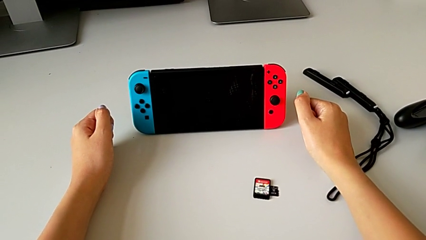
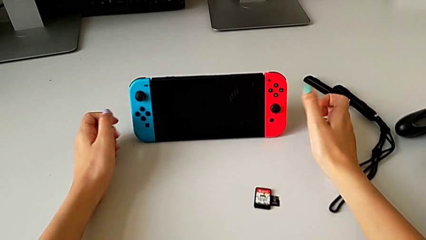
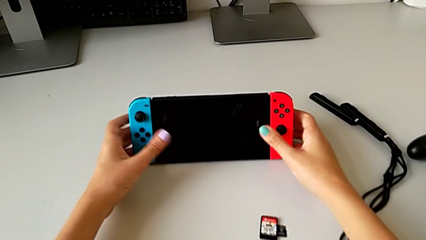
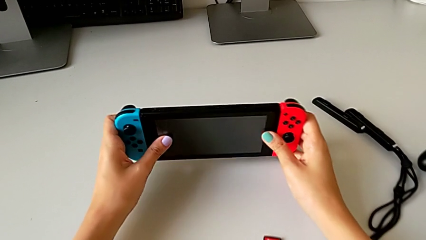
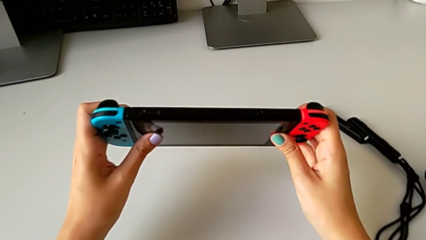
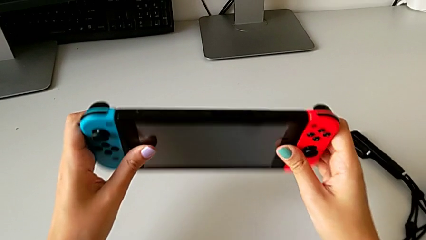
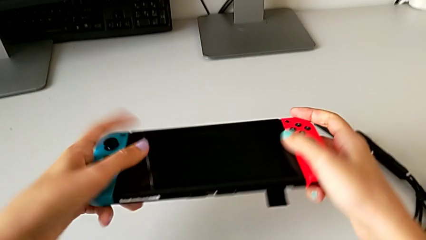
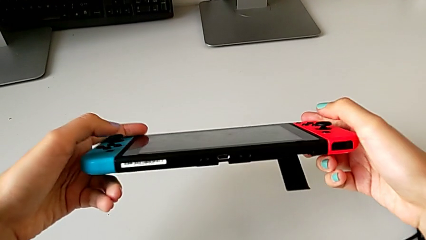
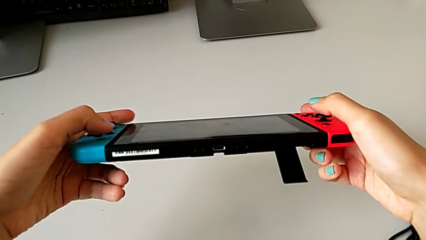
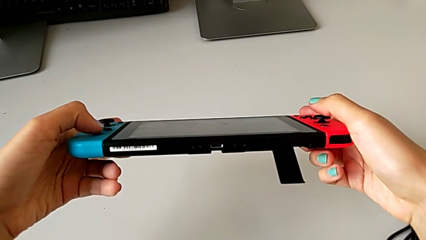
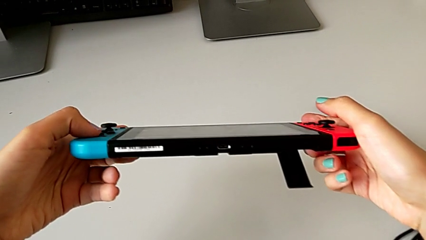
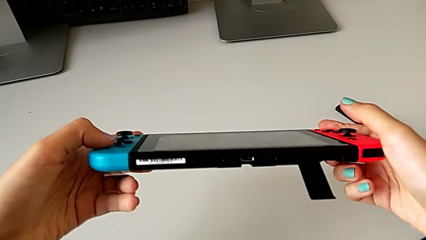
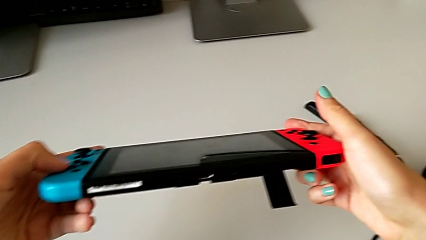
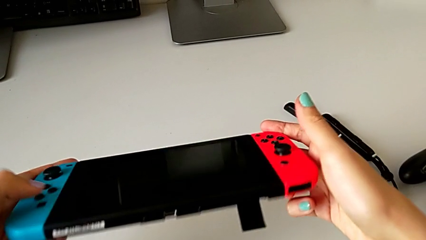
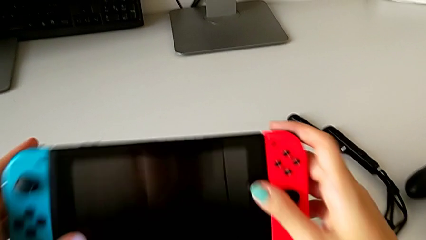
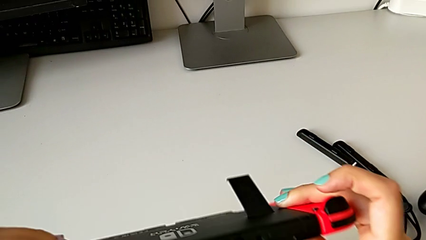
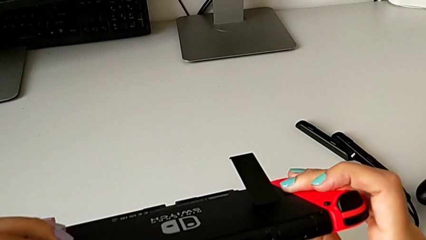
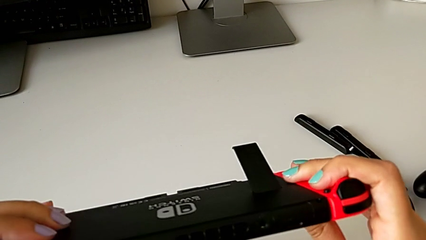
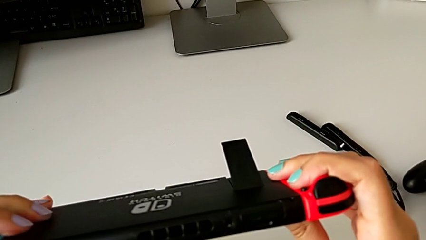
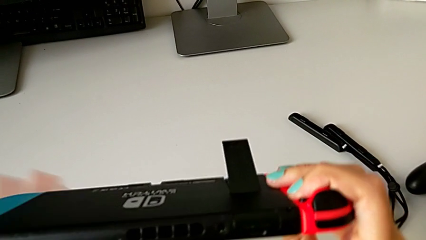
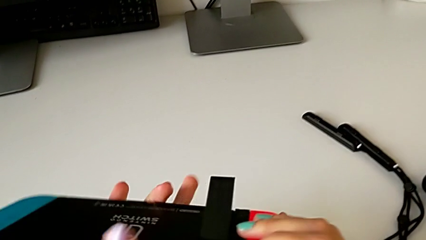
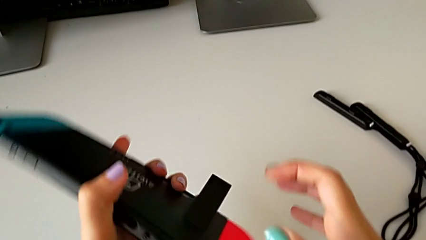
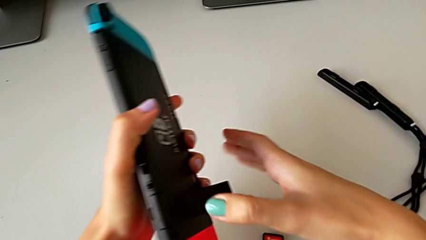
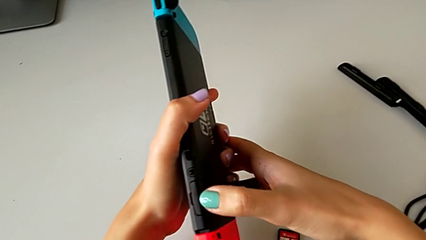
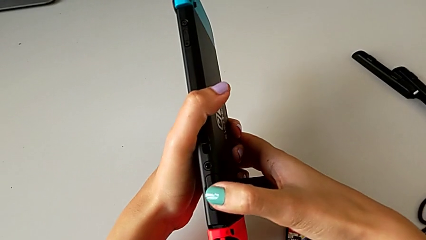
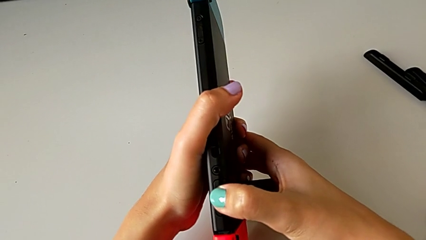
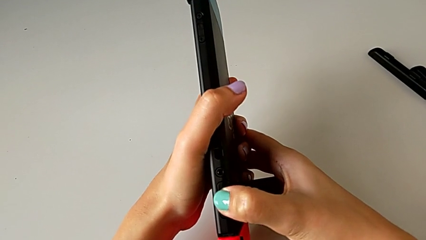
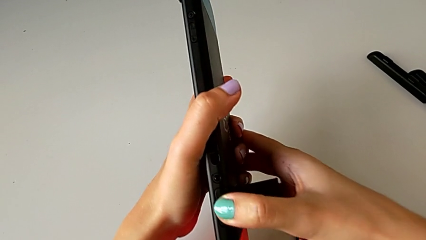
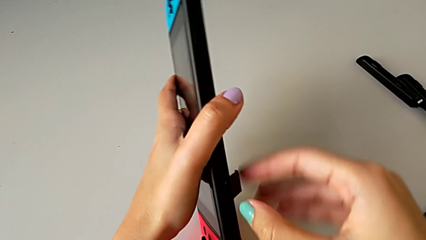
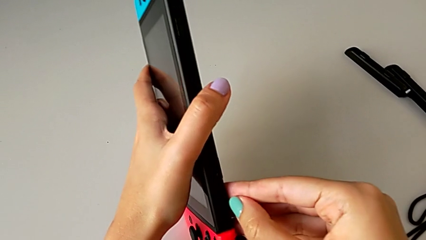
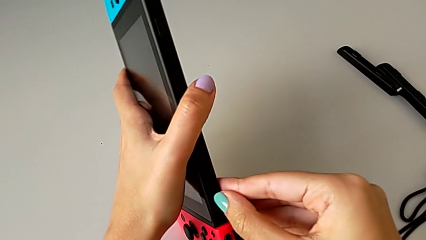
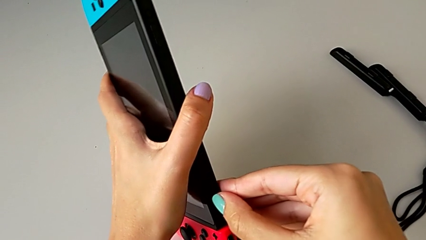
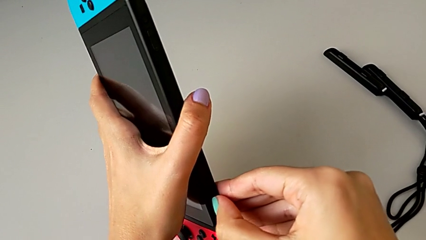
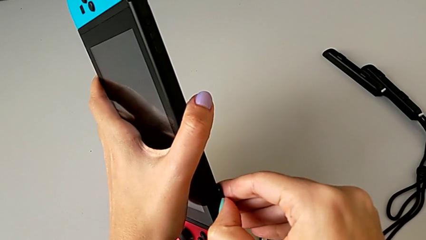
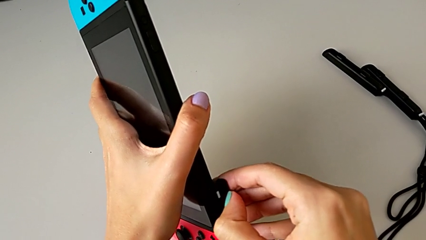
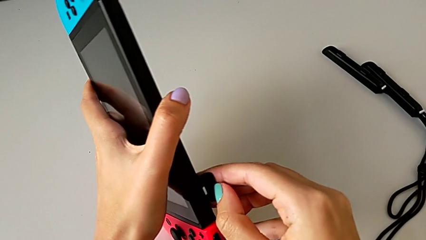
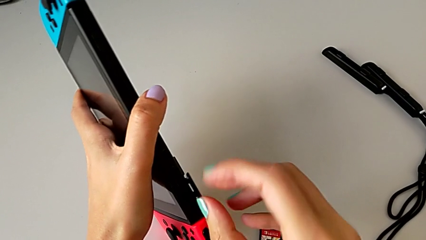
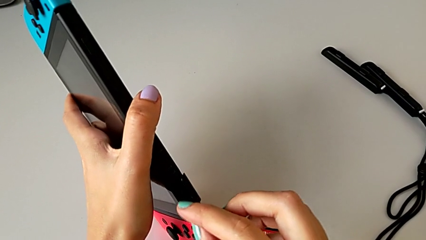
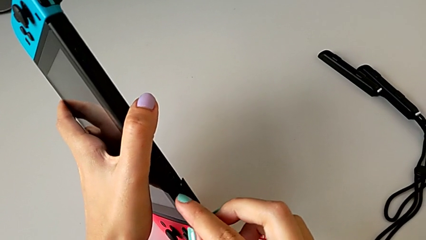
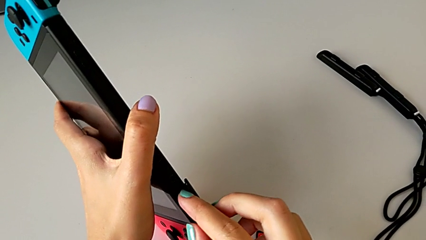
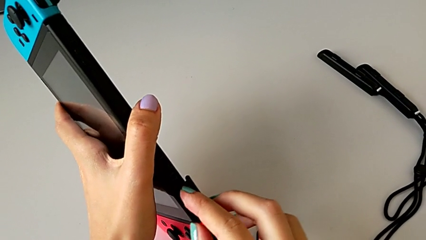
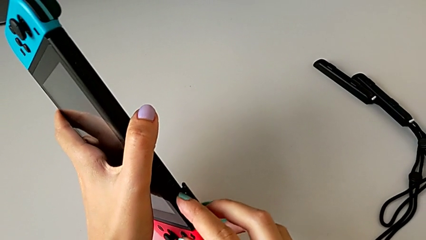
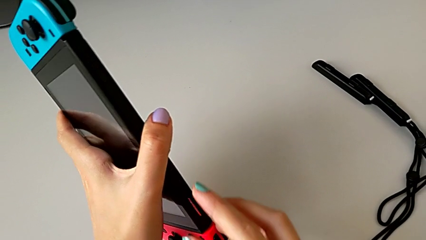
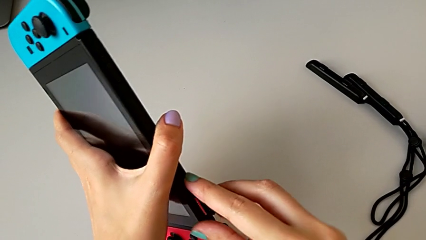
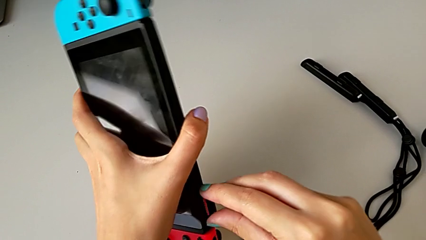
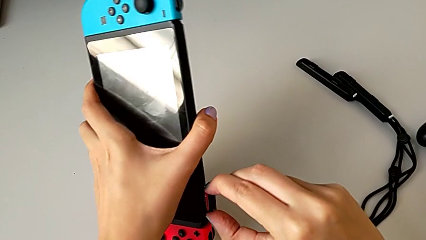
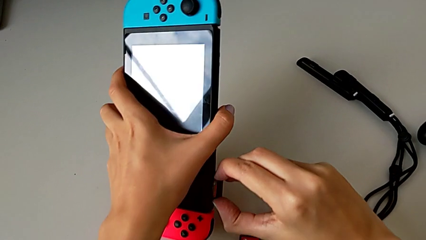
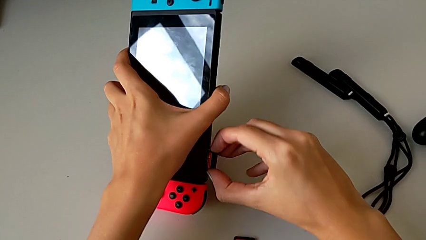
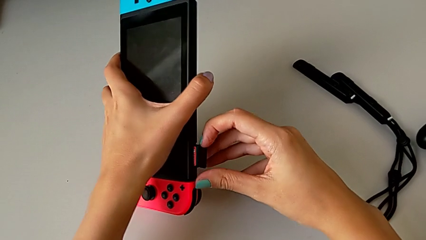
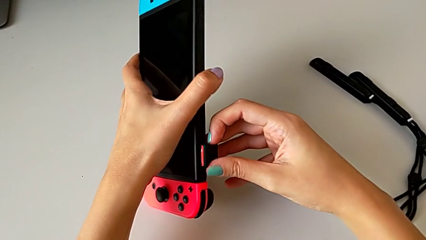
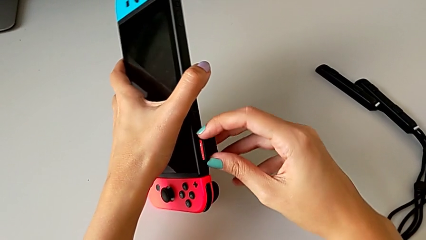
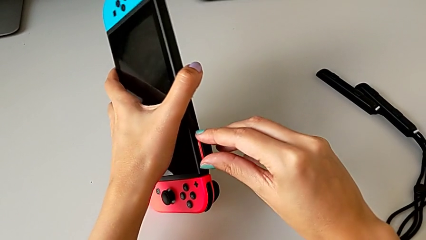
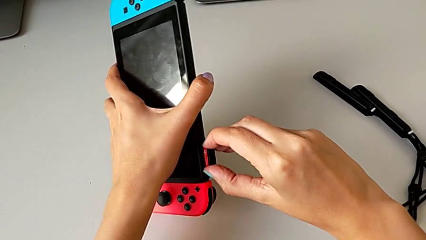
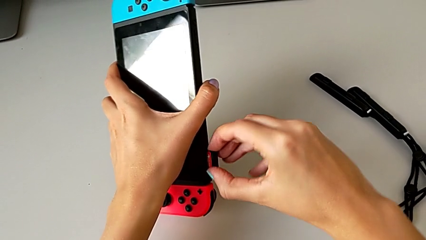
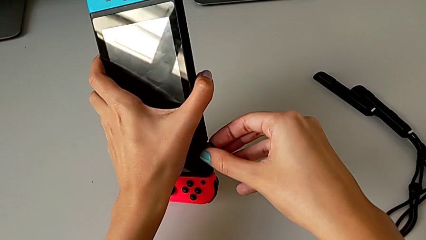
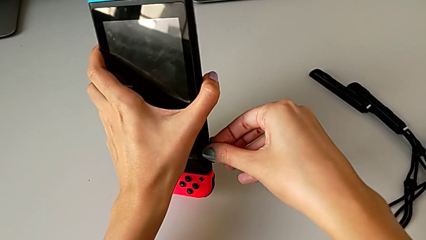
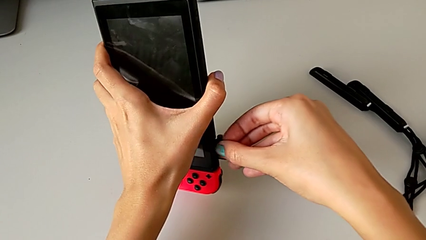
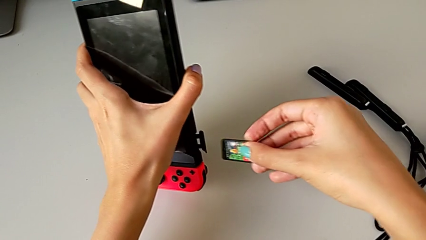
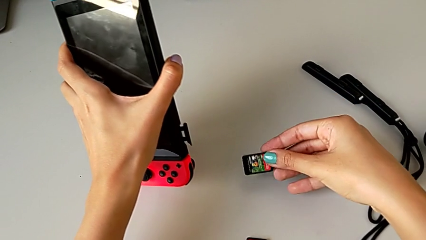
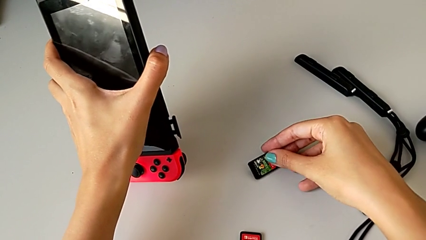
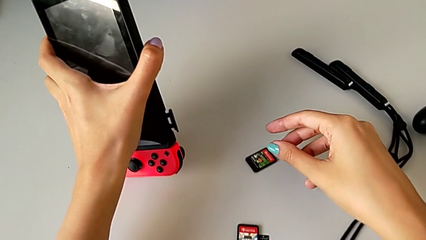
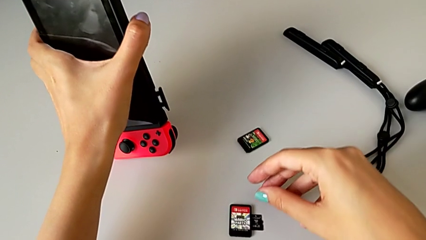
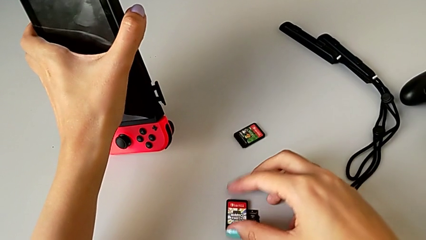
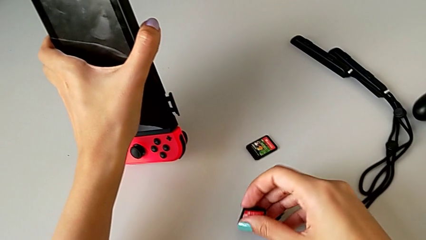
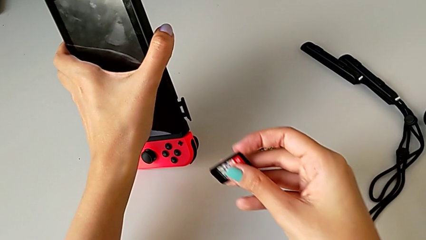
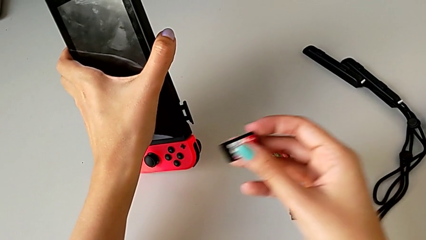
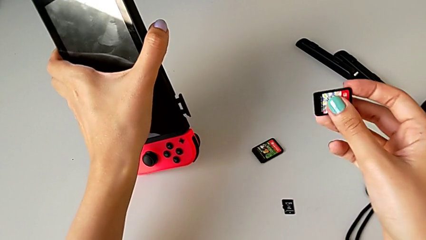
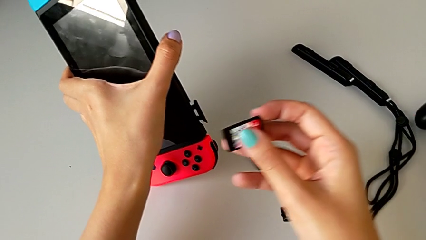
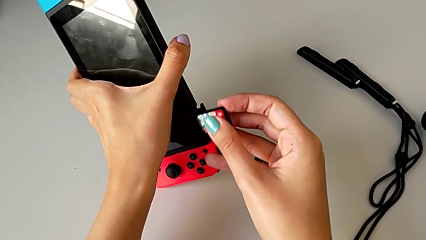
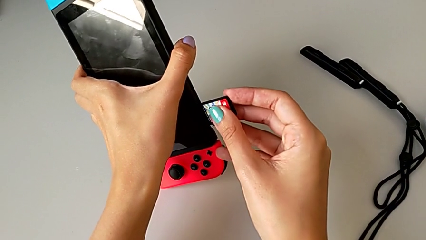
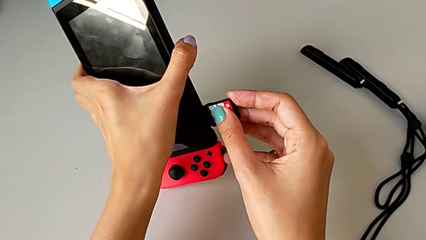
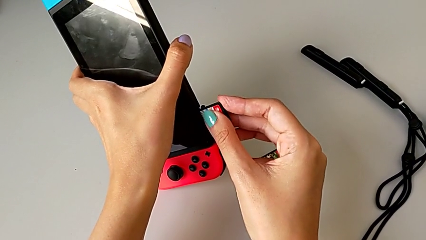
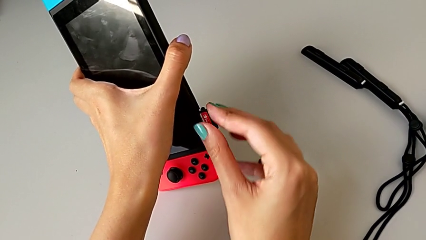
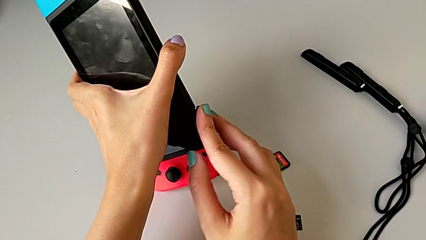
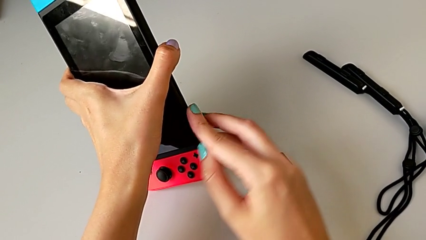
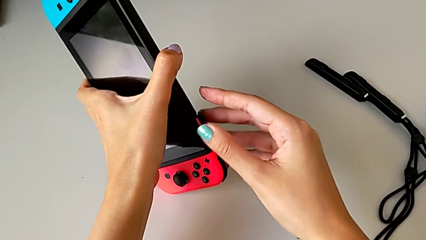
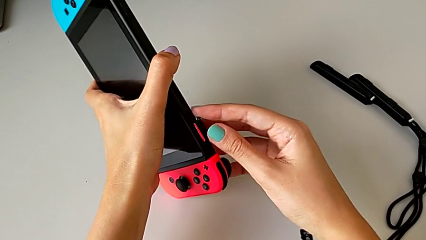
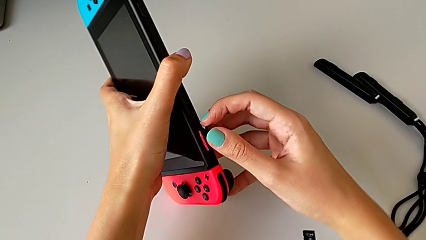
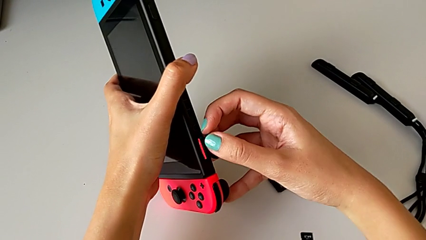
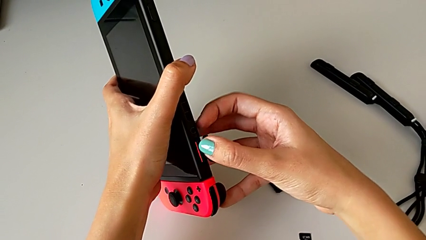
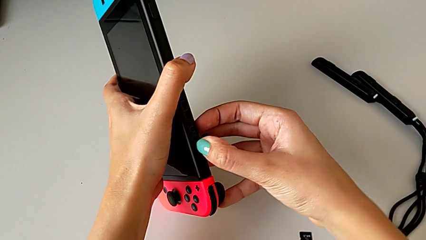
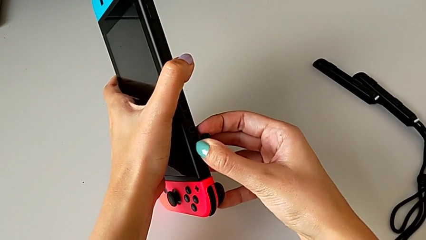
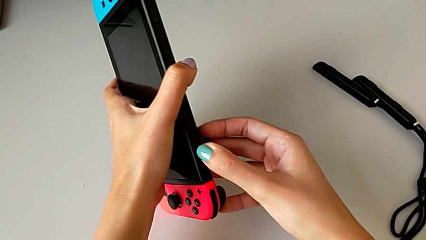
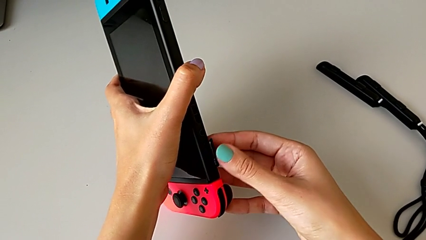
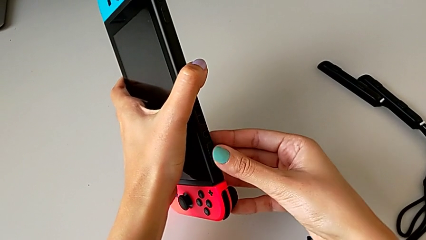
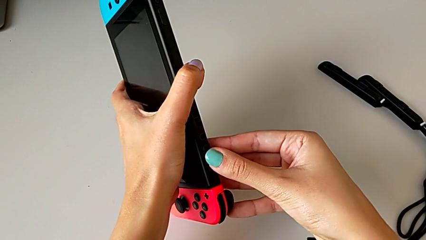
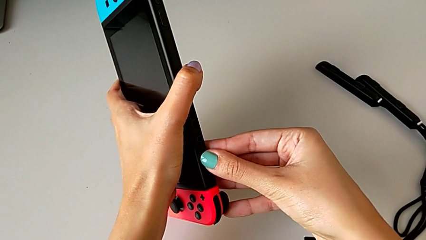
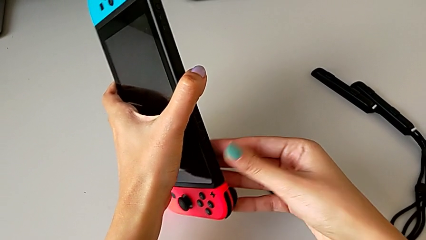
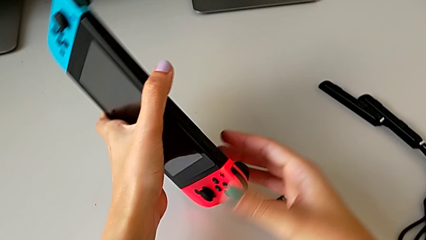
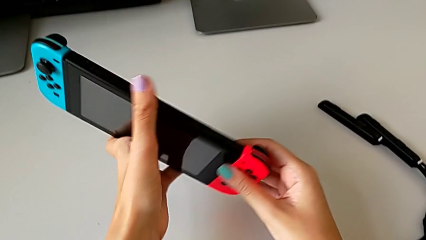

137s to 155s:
The camera wearer exchanges the game card on the Nintendo. They grab the Nintendo Switch, rotate it, inspect it, open the game card, press the Nintendo Switch, grab the game card, withdraw it, grab the second game card, insert it, push it and close the game card.
